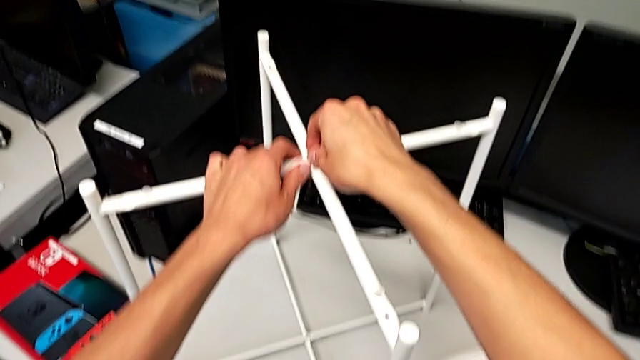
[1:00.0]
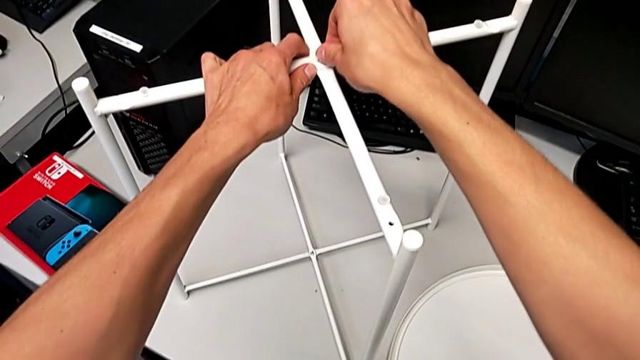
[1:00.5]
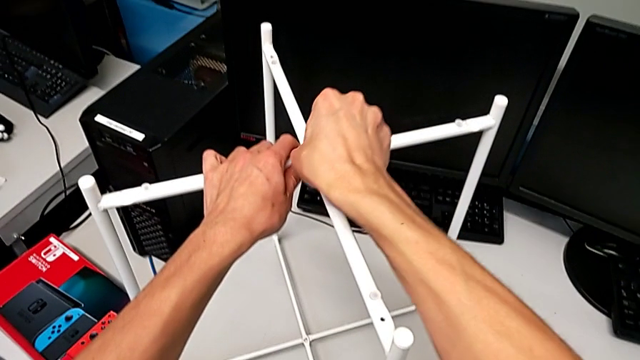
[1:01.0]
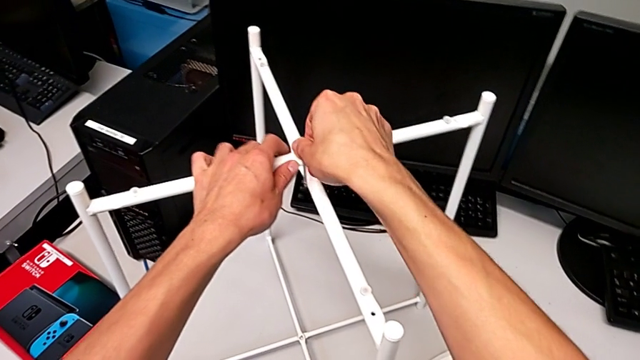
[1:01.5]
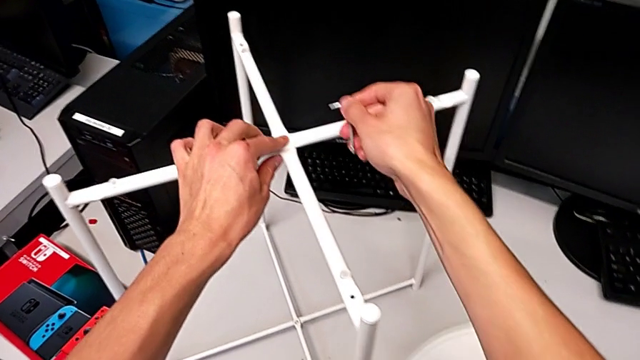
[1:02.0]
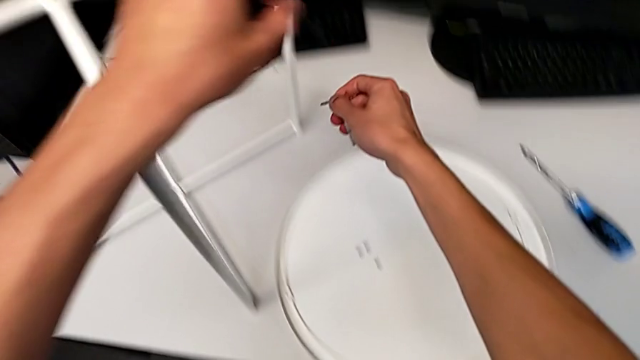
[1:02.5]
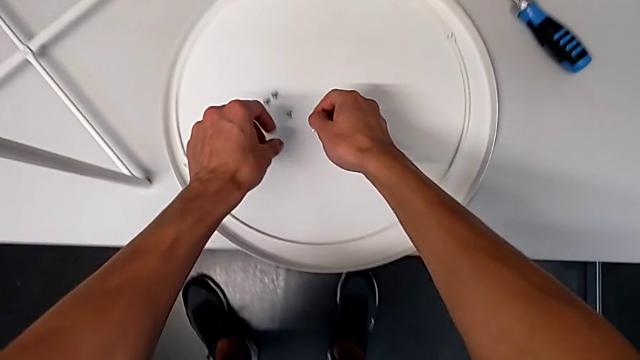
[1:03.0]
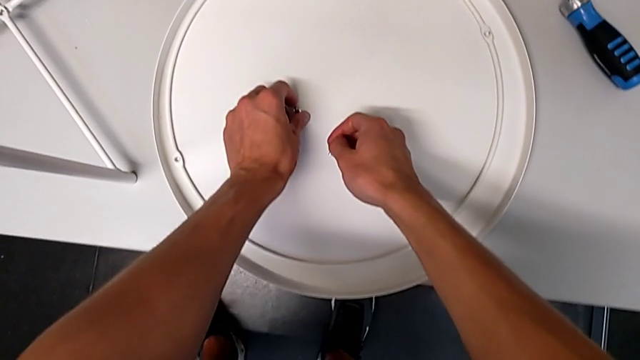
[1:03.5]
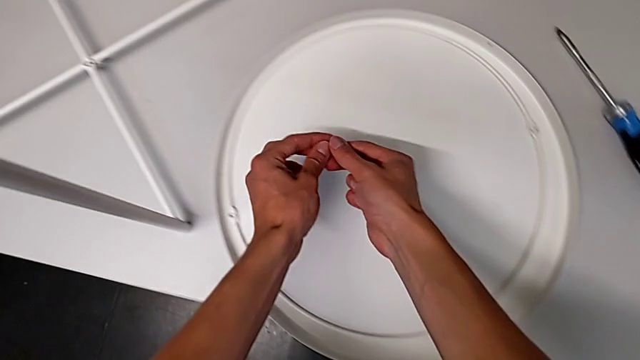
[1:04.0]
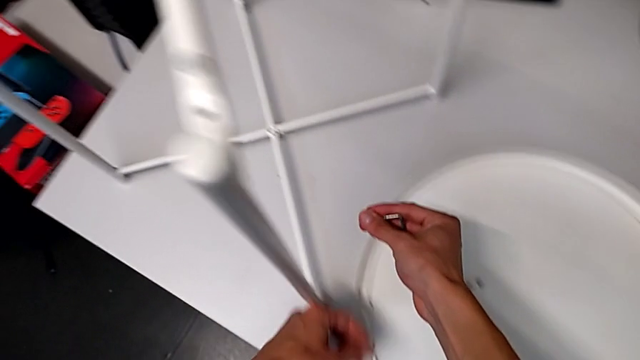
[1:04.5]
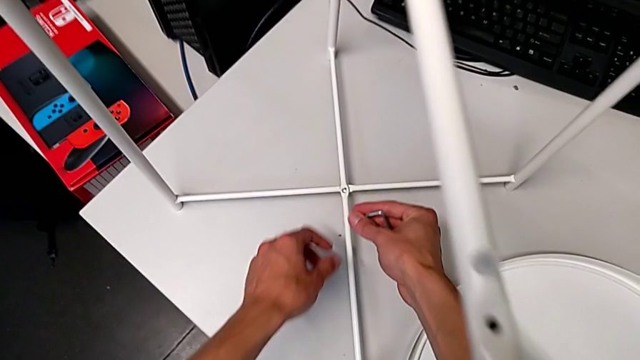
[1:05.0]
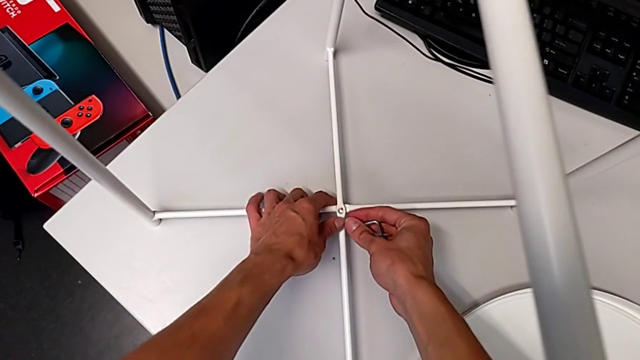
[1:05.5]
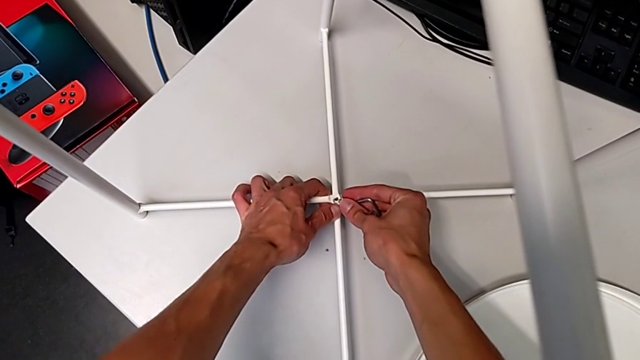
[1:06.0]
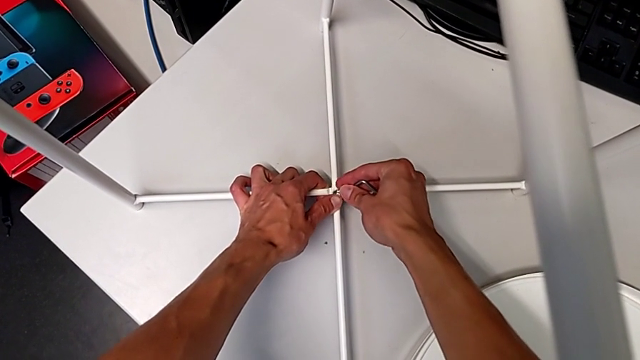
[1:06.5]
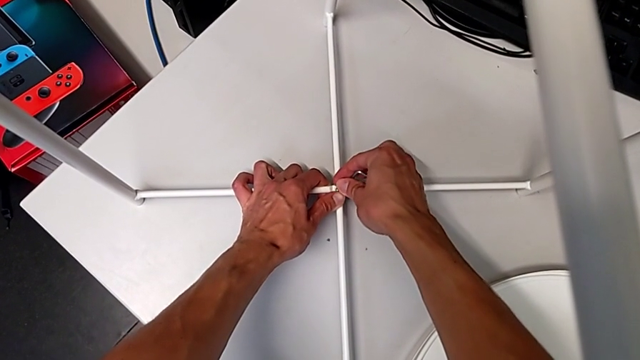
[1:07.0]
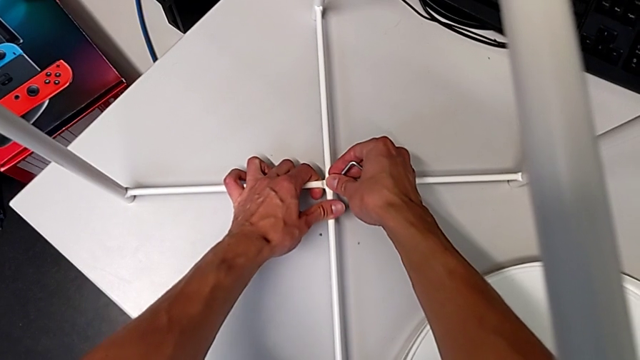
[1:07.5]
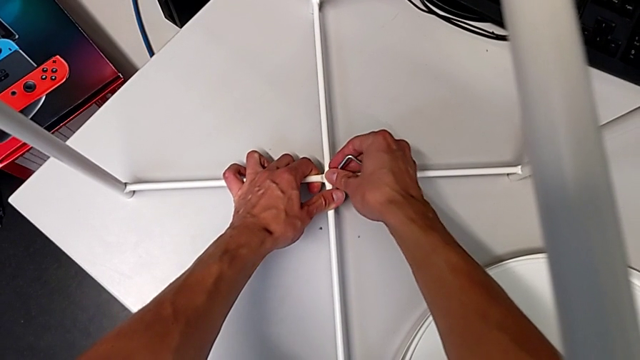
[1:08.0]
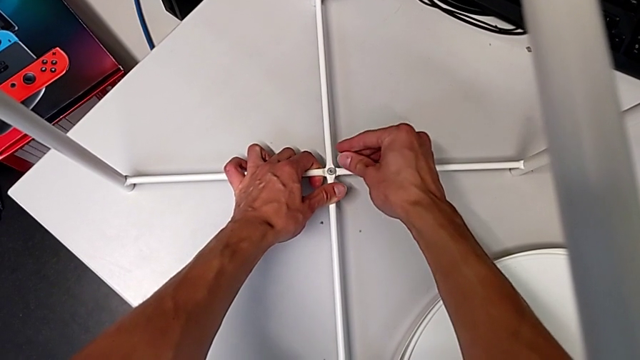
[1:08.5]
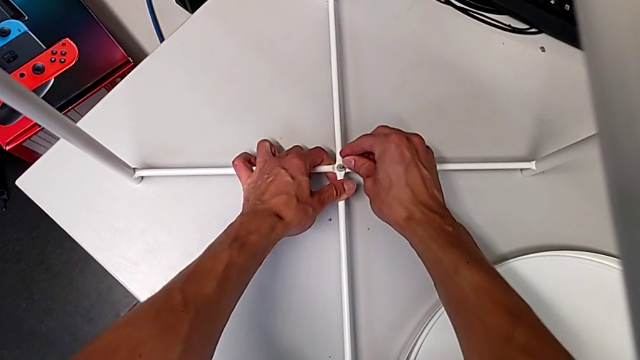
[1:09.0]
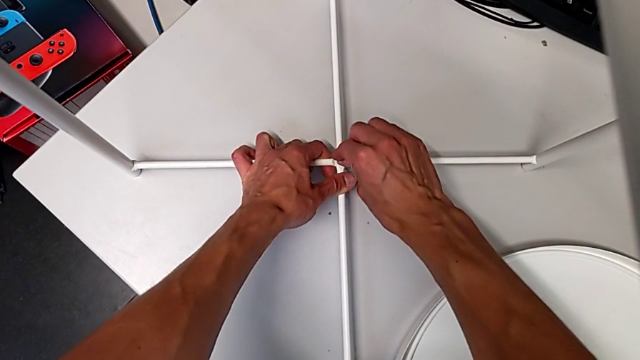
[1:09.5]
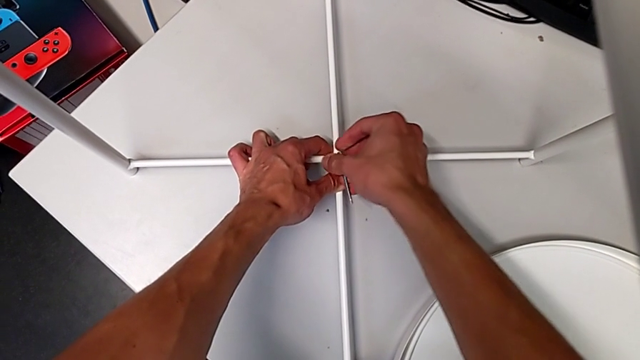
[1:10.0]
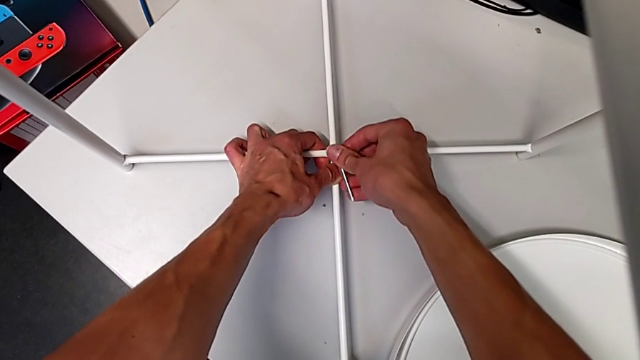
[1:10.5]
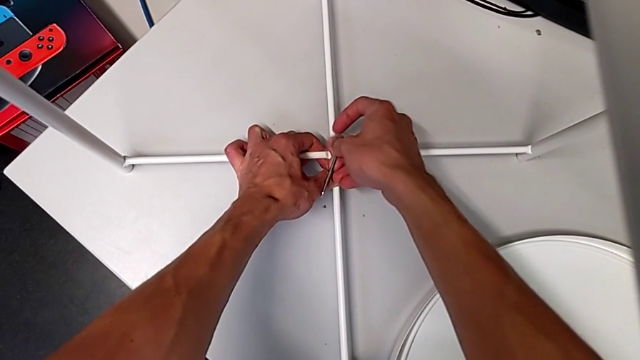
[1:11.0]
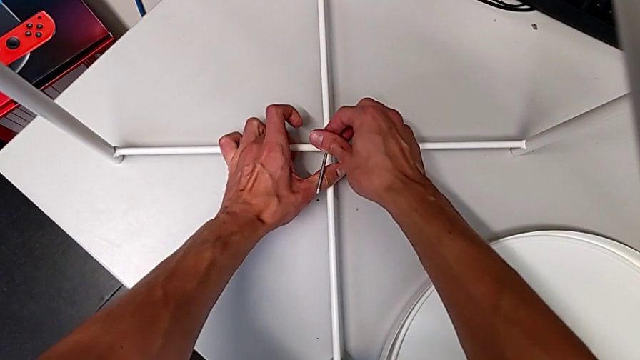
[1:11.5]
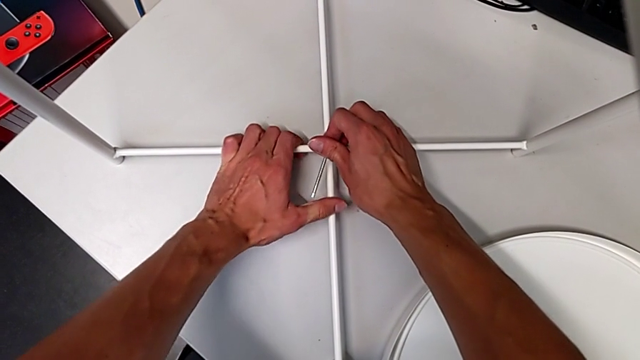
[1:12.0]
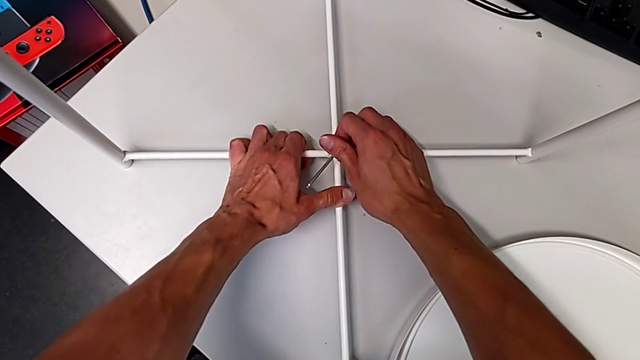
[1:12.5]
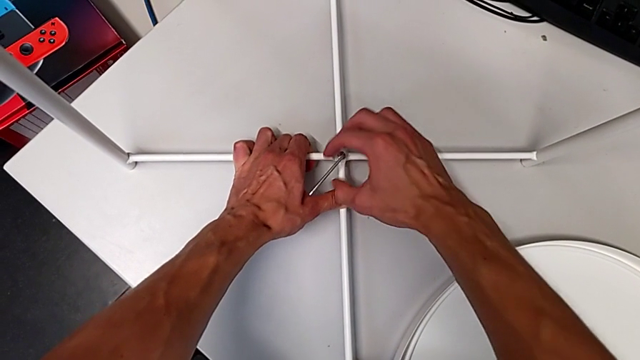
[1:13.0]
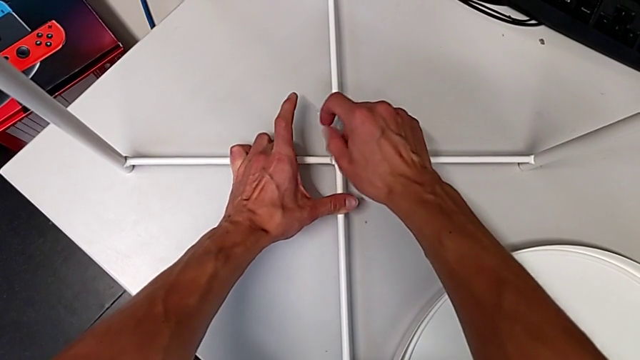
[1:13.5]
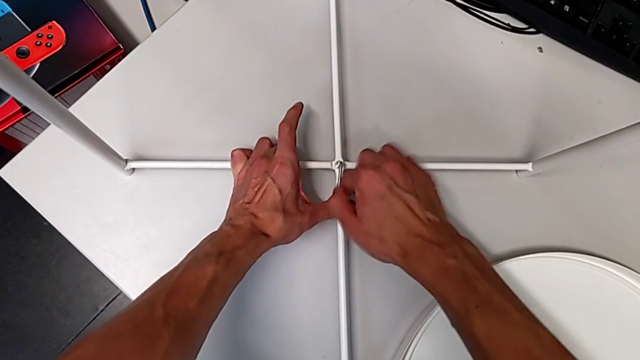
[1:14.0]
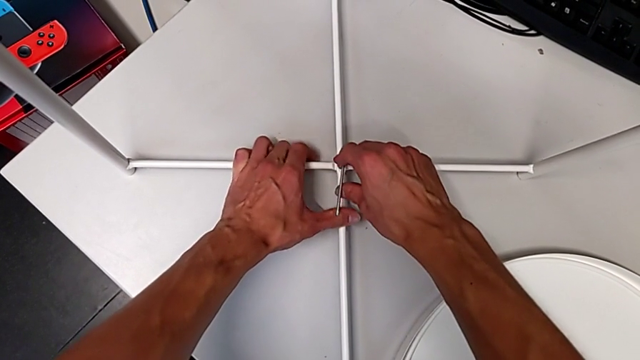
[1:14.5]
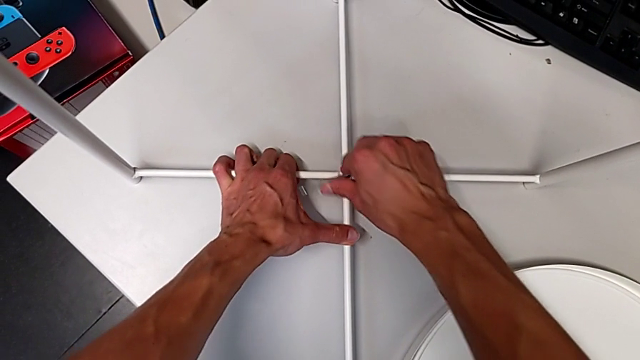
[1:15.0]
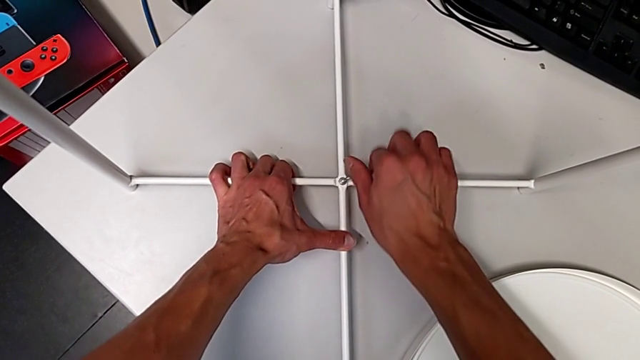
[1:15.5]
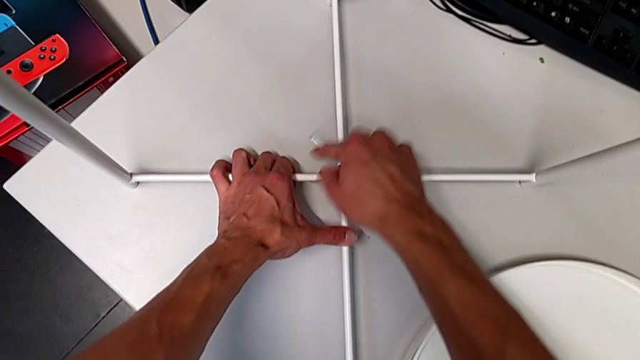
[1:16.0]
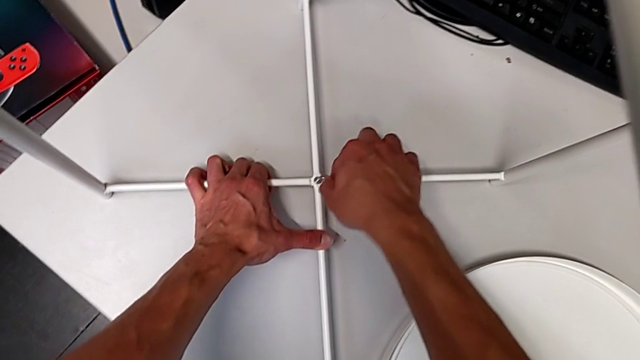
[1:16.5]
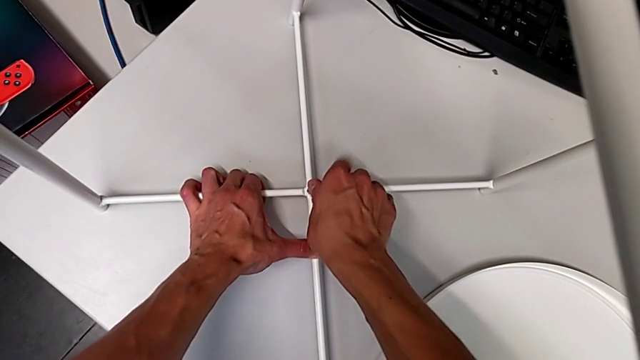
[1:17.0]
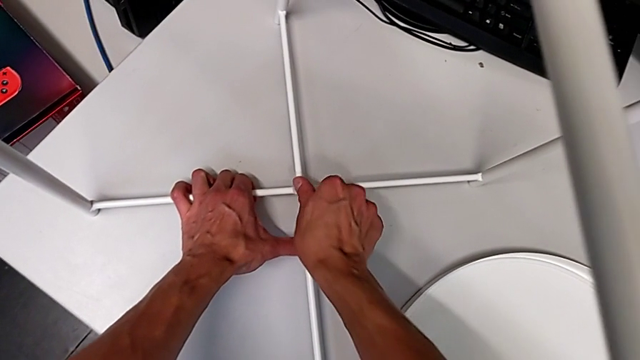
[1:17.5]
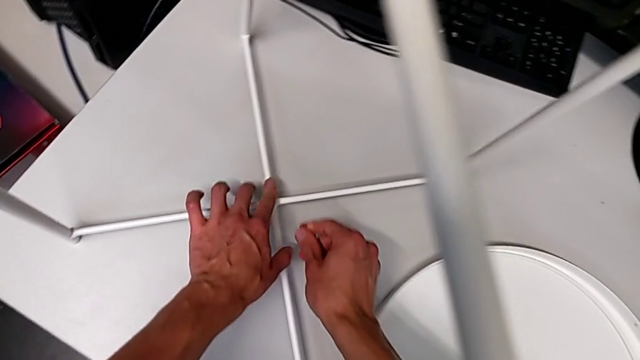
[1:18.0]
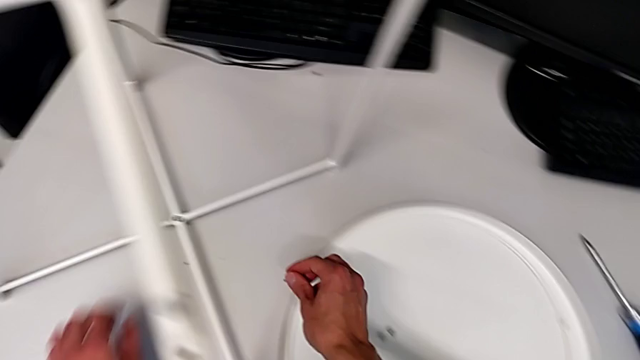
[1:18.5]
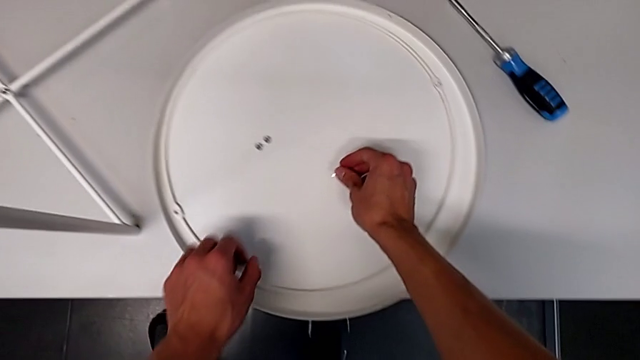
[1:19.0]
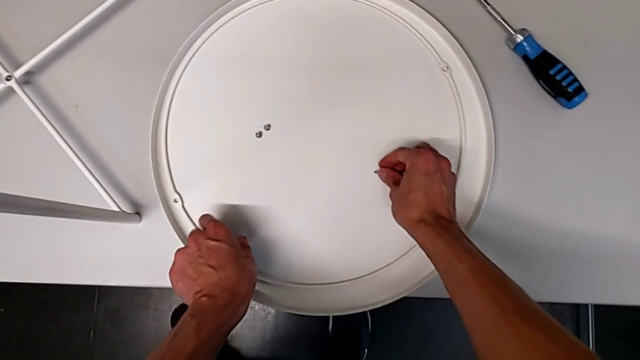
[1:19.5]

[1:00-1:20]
The camera wearer is screwing the middle hex socket heads. They screw the top hex socket head. They grab the bottom hex socket head, place it, align the leg, screw the bottom hex socket head and place the Allen wrench.

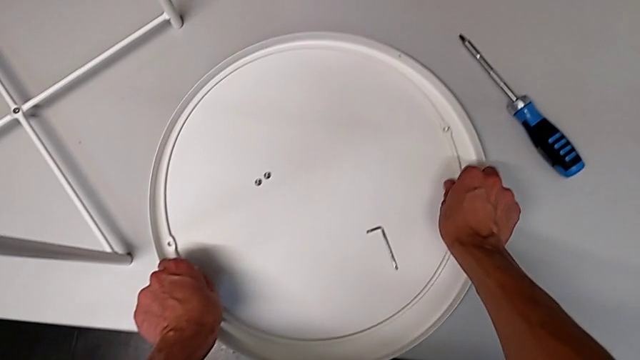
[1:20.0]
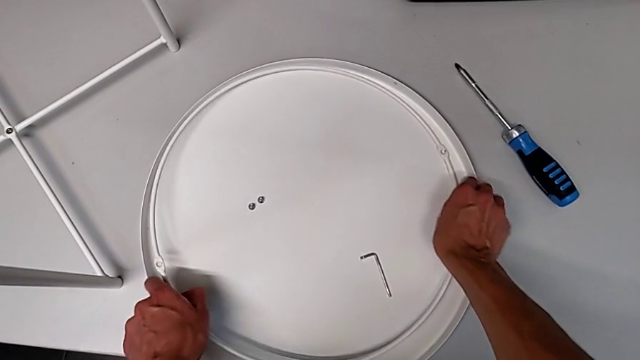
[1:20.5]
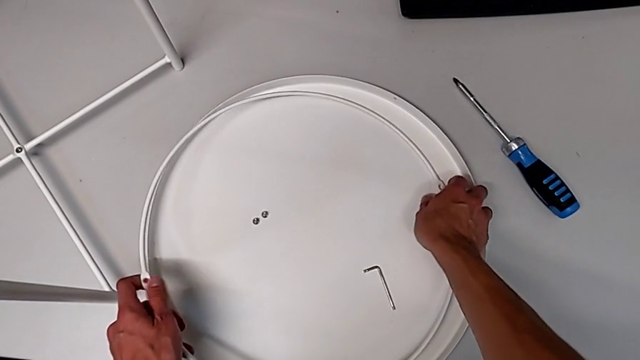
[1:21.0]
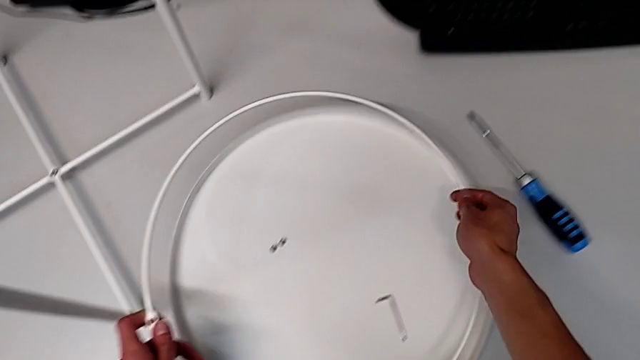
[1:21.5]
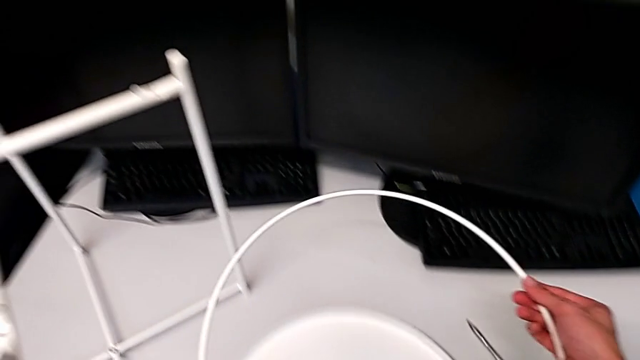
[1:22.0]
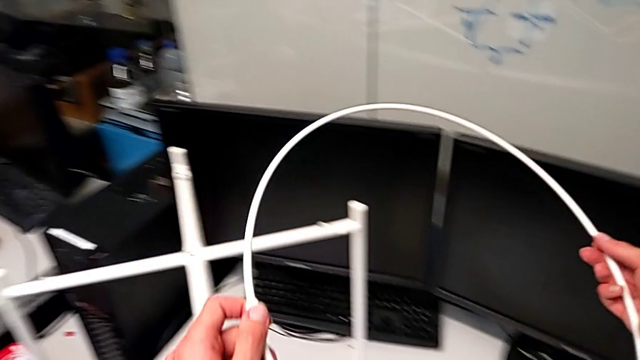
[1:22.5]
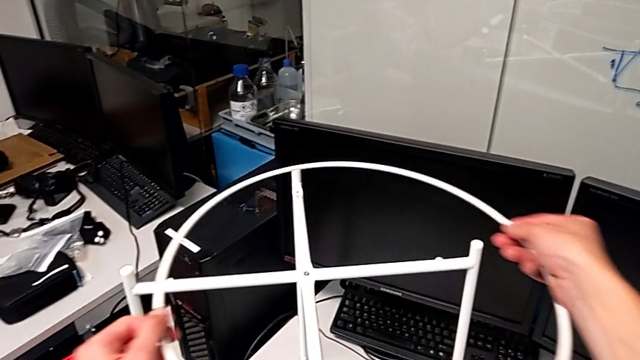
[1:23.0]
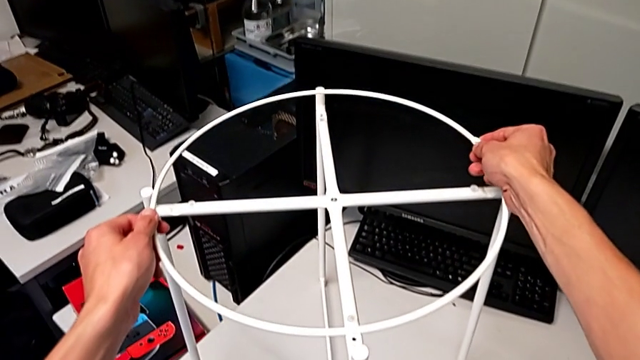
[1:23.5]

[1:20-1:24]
The camera wearer is screwing the hex socket heads onto the circle. They grab the circle, lift it and begin to place it.
